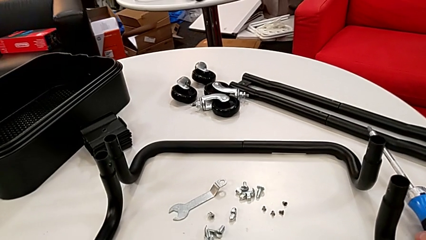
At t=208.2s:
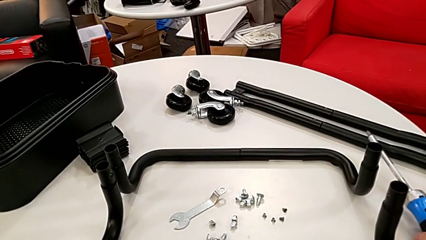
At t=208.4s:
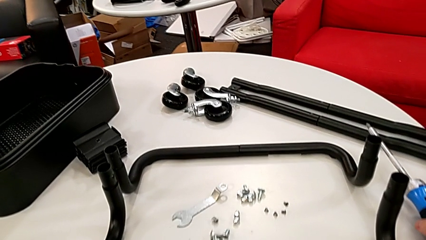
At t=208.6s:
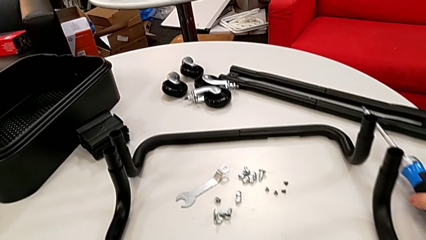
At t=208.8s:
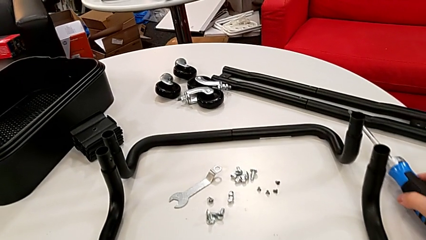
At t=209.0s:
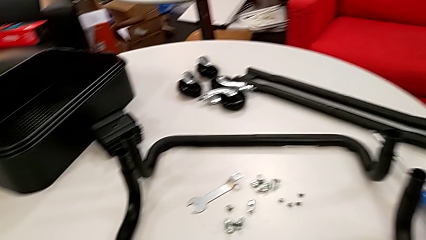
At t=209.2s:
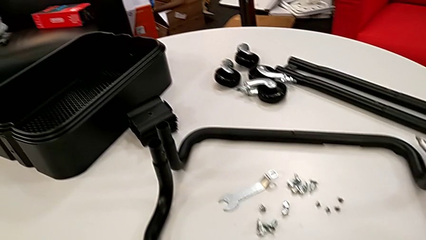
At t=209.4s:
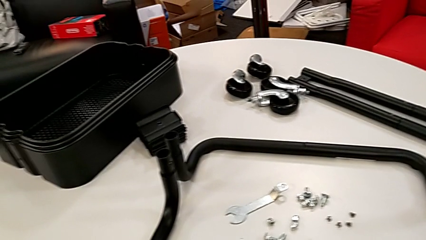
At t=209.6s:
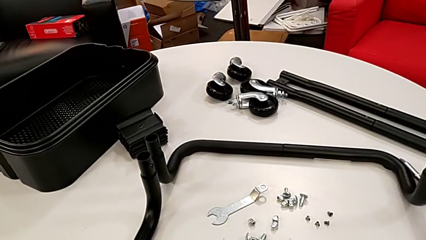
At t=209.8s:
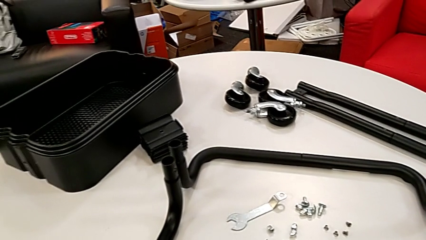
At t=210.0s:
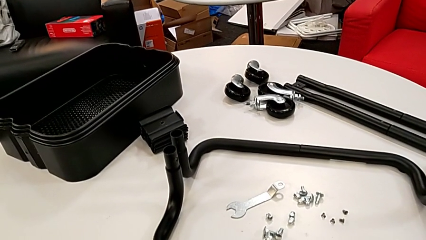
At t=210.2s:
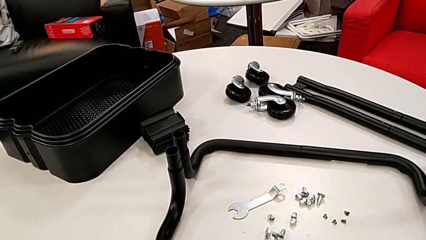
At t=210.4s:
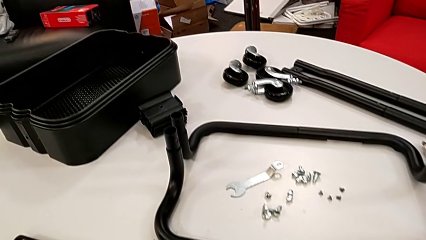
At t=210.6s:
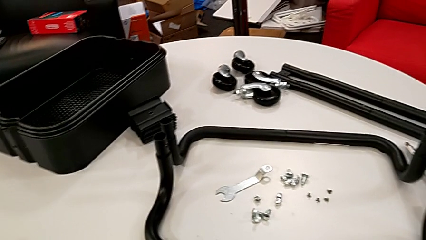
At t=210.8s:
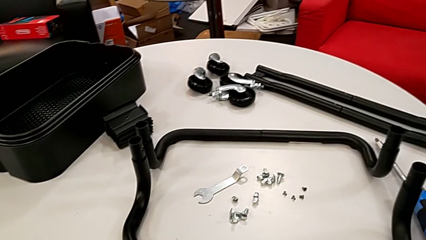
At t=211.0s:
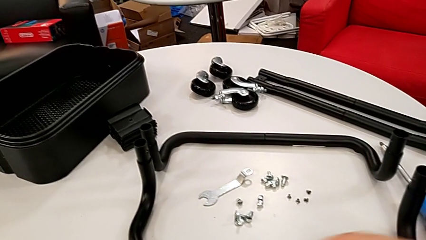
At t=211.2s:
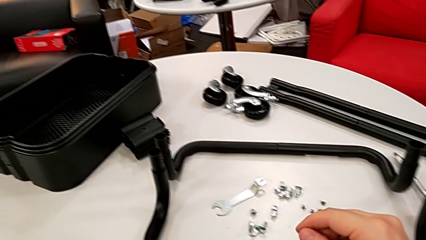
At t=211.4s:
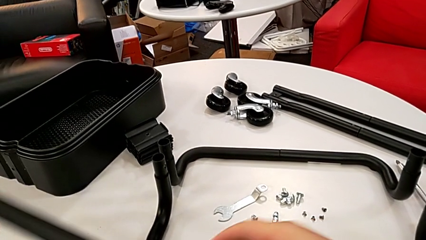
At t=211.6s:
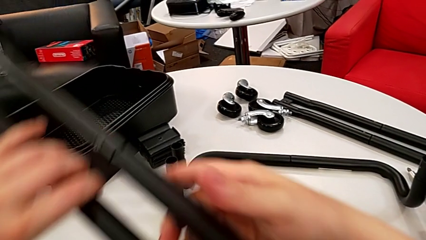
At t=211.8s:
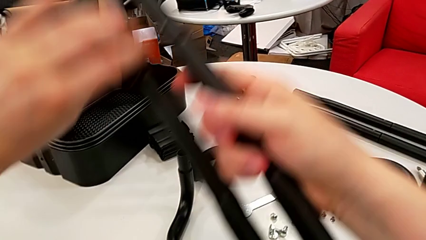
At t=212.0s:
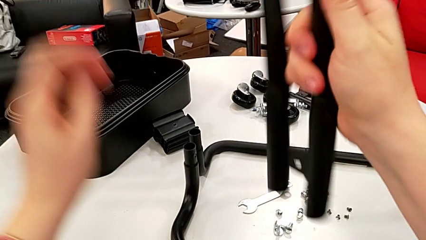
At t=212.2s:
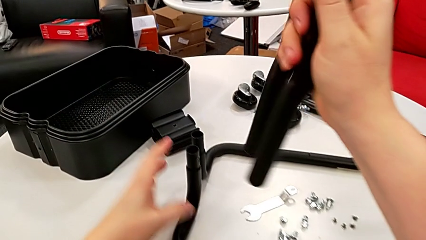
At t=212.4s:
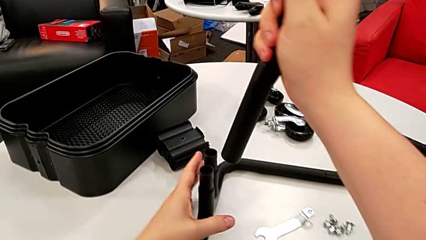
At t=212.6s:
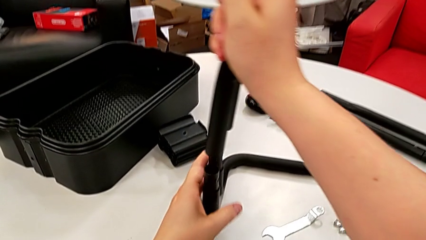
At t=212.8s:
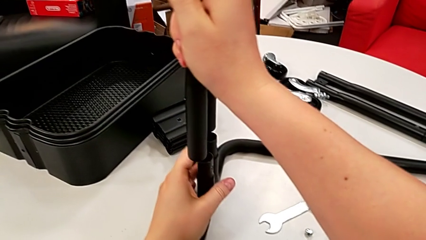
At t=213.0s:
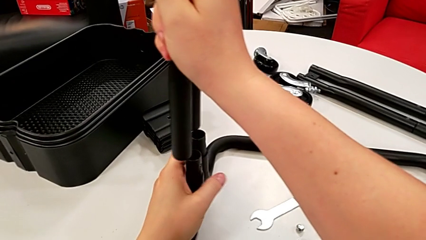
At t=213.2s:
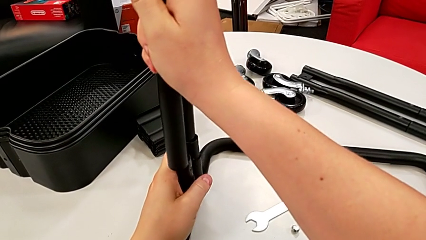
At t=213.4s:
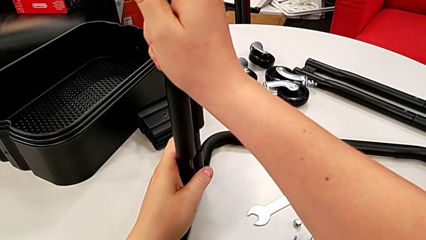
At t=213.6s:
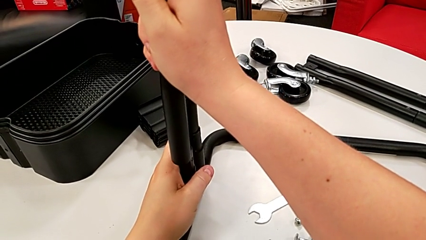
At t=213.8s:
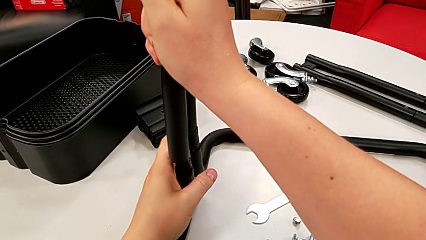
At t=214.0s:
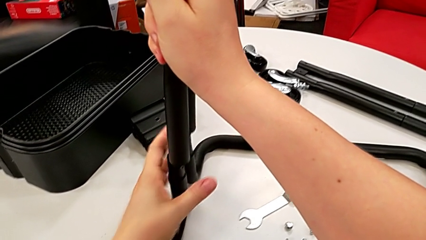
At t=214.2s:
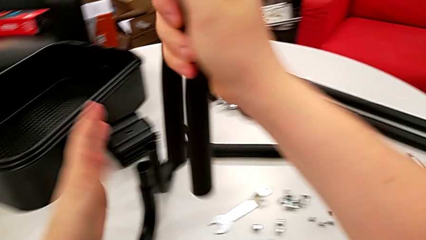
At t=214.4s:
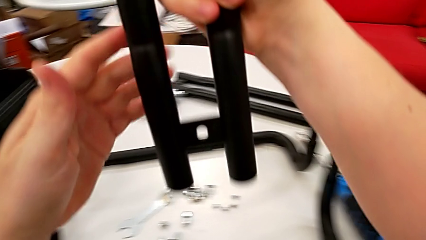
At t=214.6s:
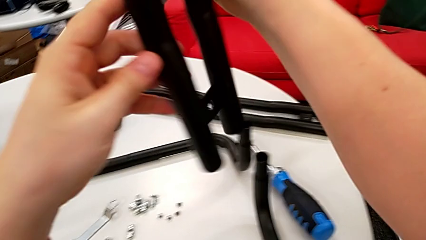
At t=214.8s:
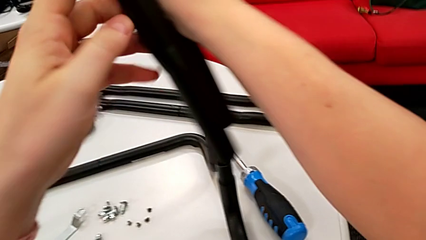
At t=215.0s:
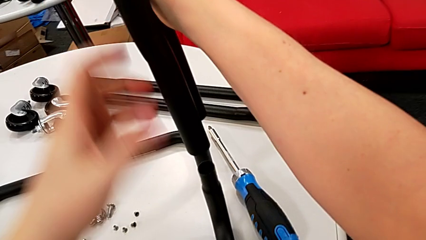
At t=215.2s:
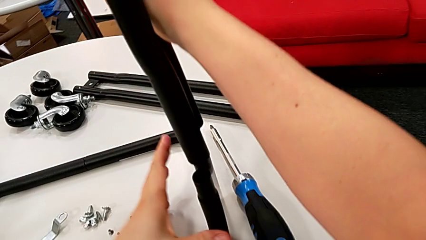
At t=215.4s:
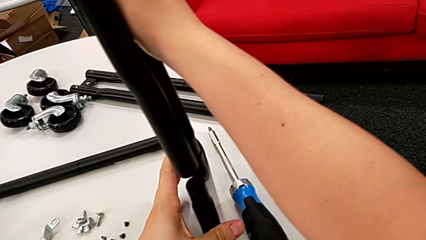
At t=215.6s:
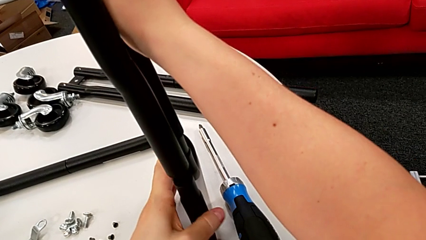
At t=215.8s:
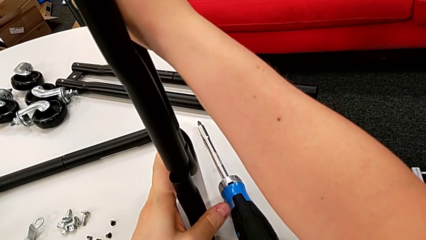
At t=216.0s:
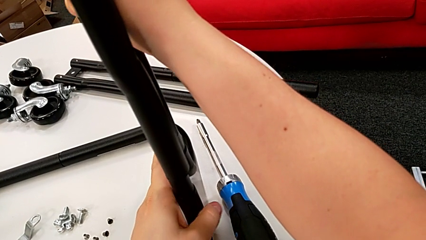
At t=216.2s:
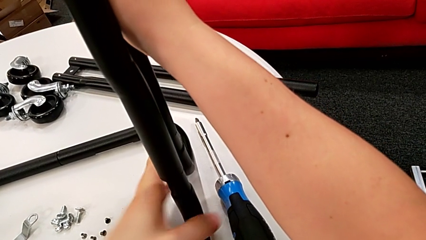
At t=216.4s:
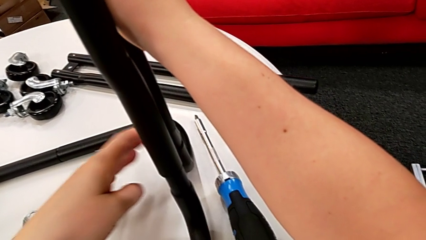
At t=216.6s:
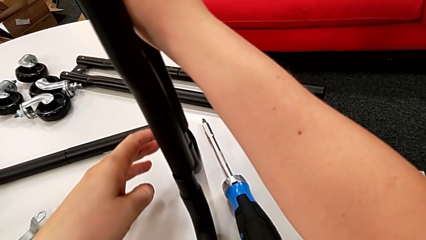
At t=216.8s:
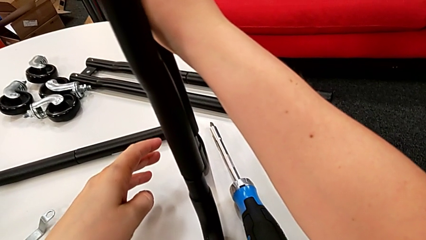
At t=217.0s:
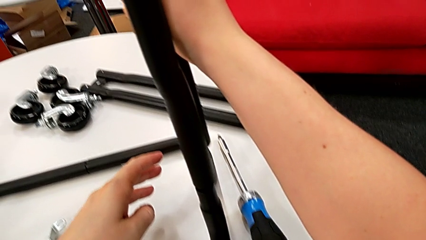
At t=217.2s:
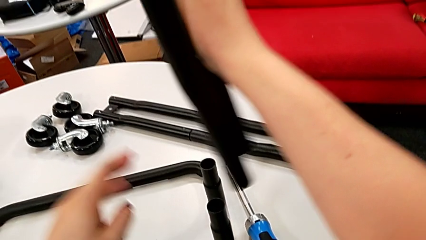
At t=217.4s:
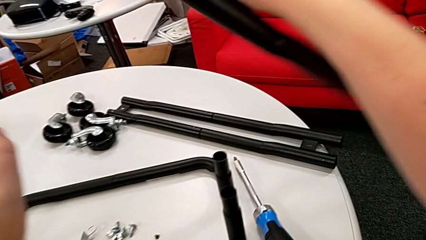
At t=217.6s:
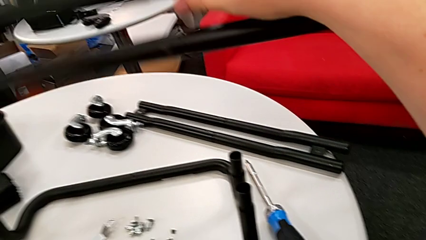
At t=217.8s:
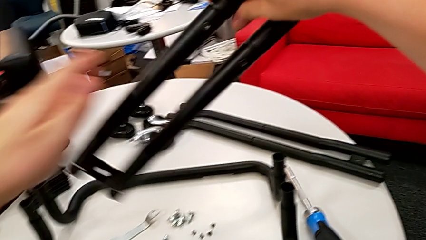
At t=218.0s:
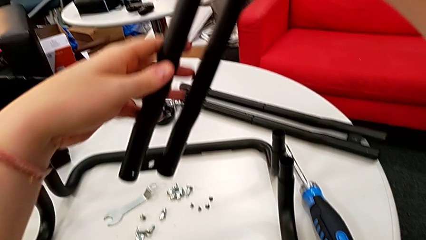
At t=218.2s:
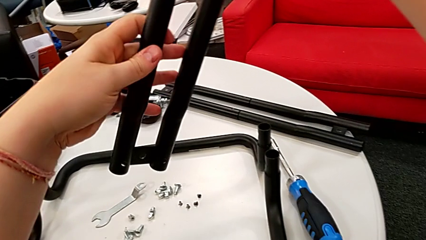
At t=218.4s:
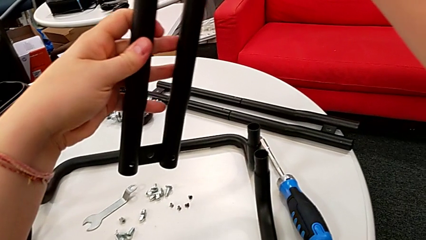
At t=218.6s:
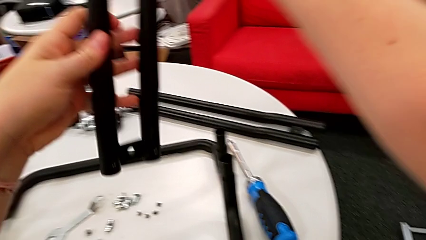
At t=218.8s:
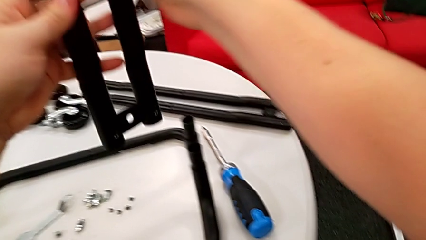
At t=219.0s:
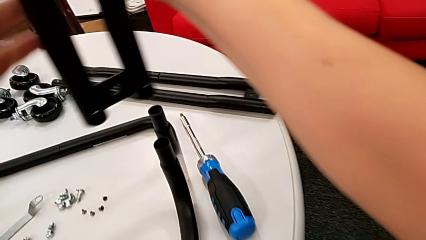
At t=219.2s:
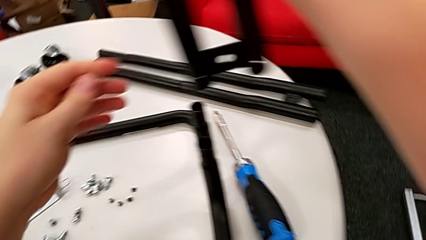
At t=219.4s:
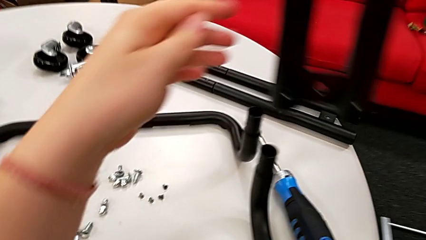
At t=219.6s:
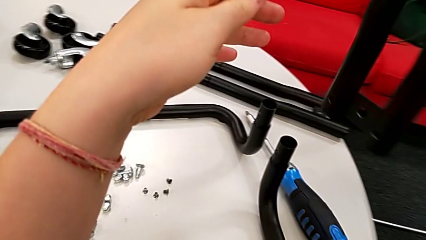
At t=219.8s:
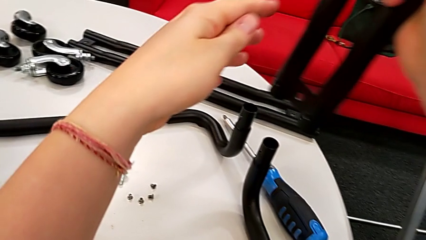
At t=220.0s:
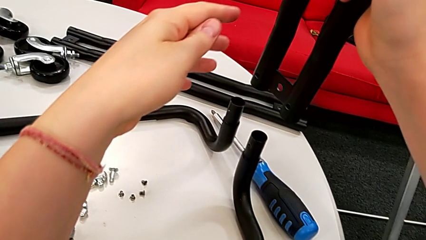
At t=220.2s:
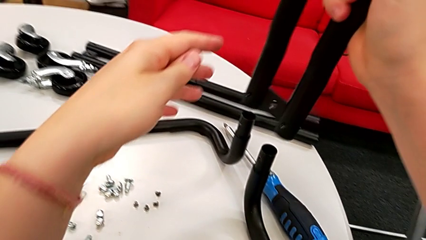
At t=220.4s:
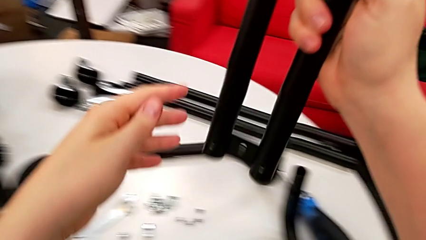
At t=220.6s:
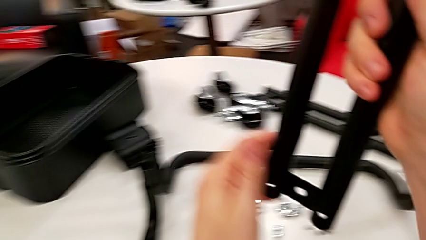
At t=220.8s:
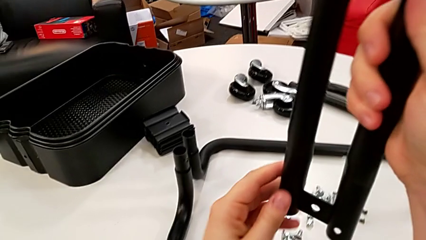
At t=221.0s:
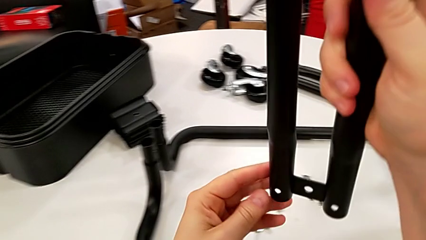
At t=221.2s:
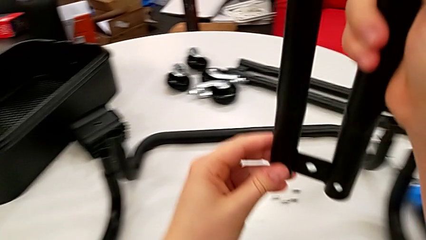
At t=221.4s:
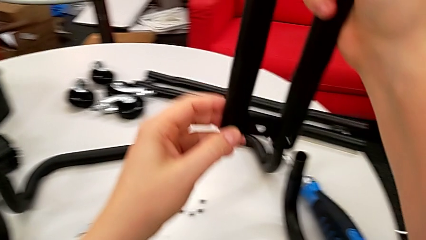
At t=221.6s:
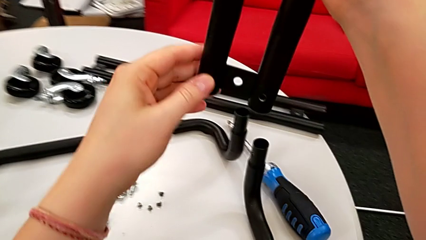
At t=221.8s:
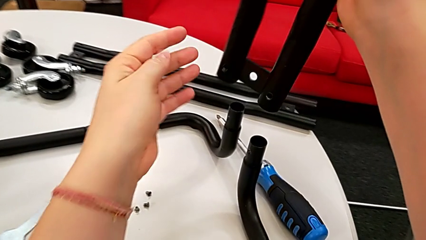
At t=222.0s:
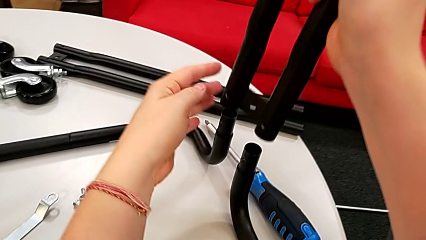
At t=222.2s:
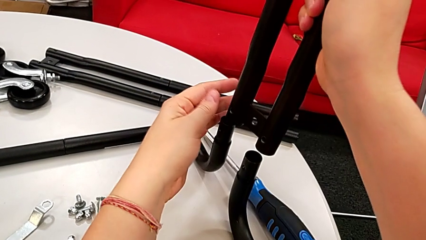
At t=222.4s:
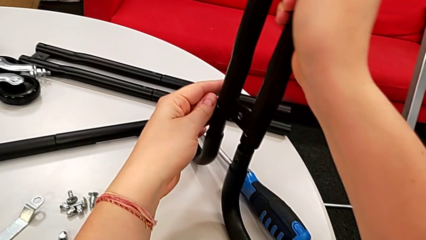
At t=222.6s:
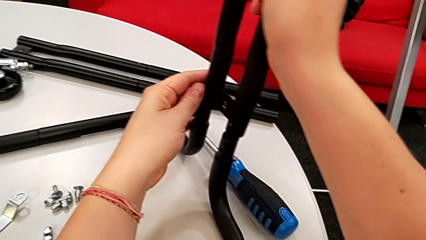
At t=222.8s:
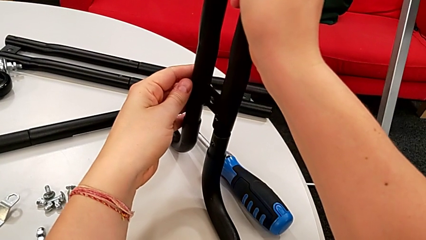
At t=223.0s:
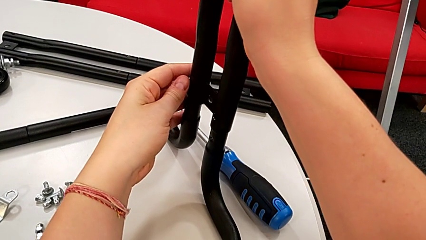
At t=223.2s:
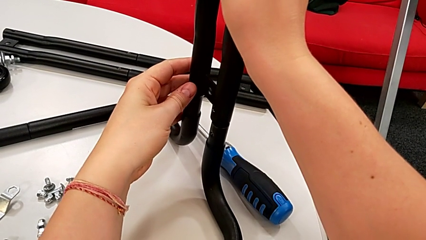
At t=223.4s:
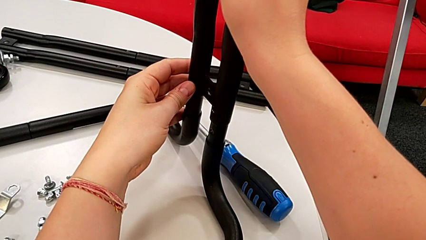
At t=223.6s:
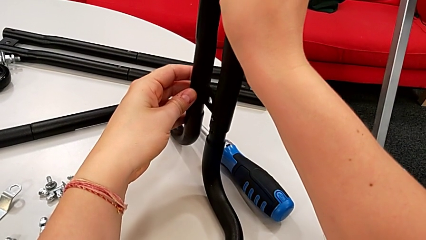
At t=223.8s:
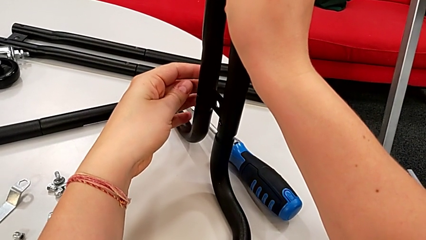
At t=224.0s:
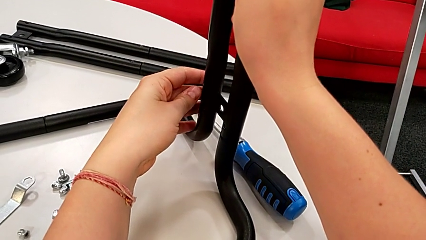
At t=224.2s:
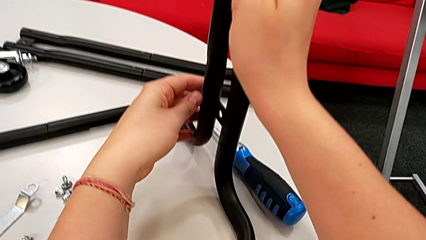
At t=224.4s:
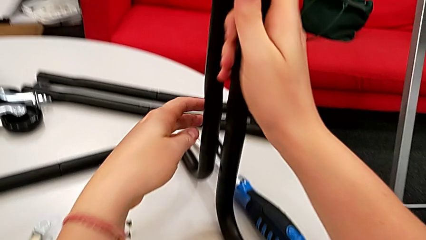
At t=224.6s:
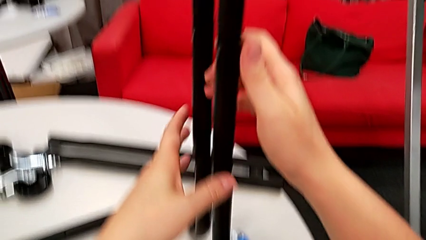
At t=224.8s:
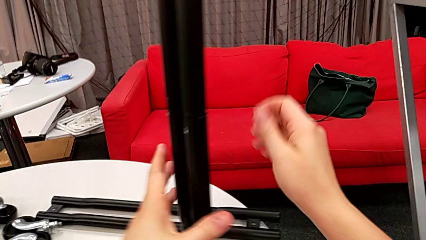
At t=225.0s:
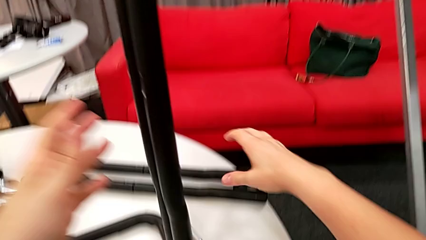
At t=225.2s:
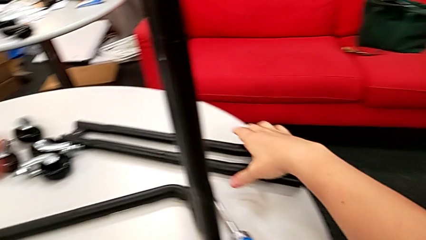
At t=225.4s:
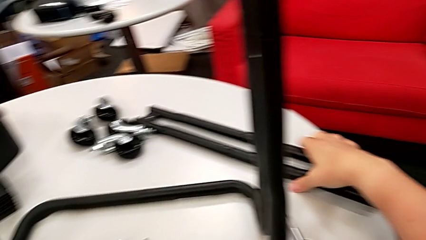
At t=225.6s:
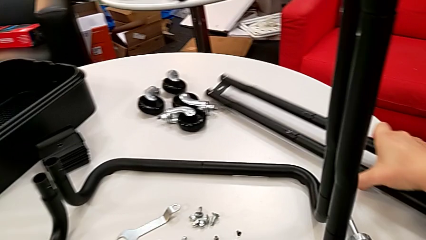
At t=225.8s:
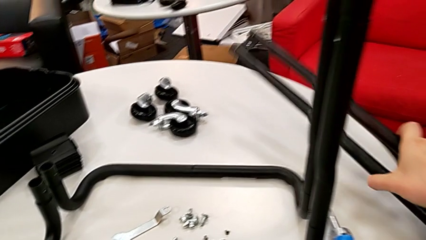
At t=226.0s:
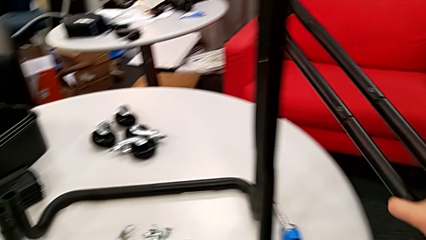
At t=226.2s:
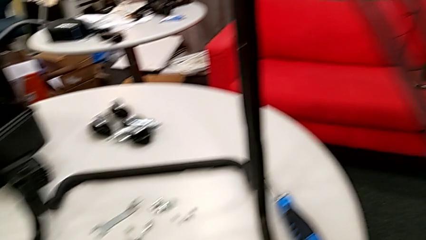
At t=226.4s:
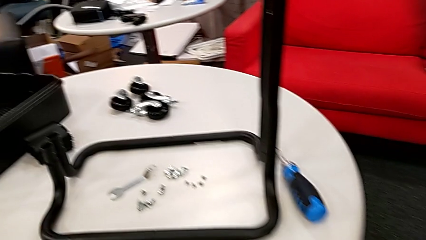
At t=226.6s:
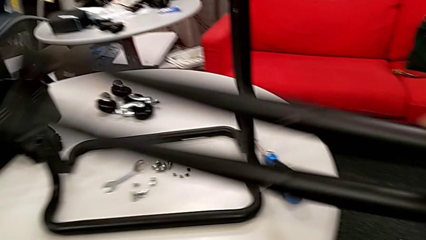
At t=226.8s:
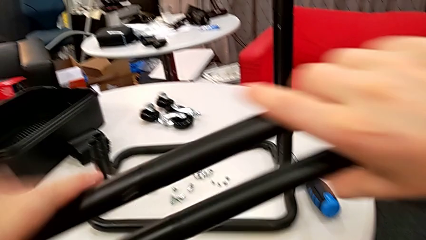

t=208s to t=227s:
The camera wearer is mounting the side bars onto the base frames.
